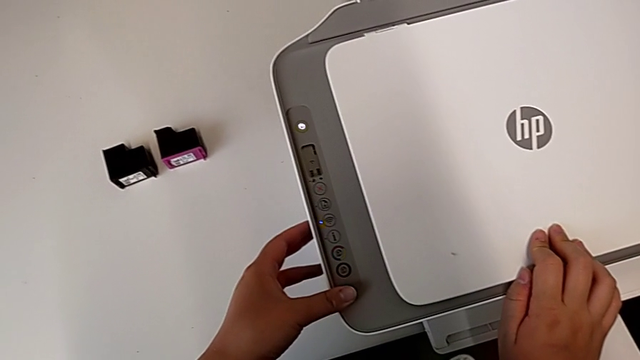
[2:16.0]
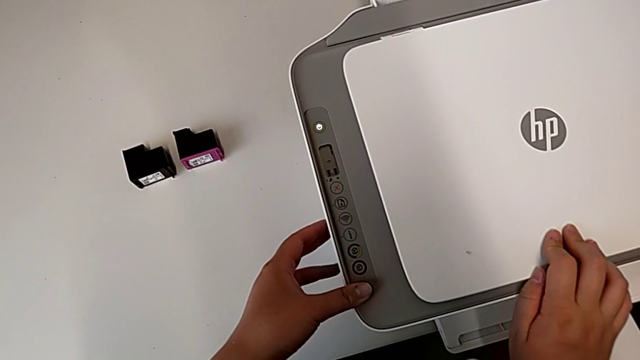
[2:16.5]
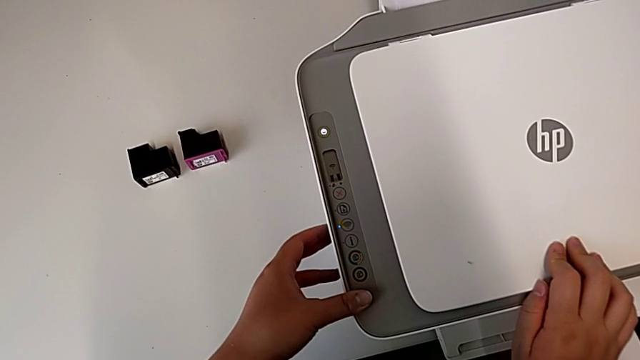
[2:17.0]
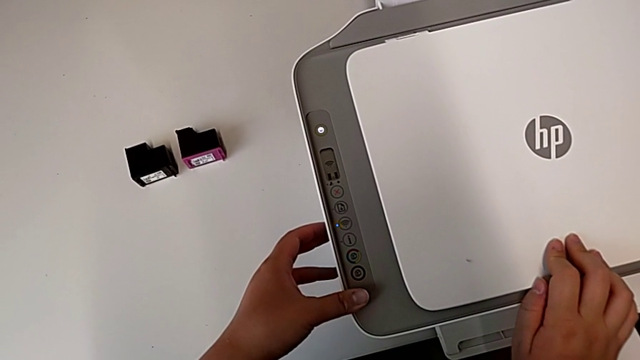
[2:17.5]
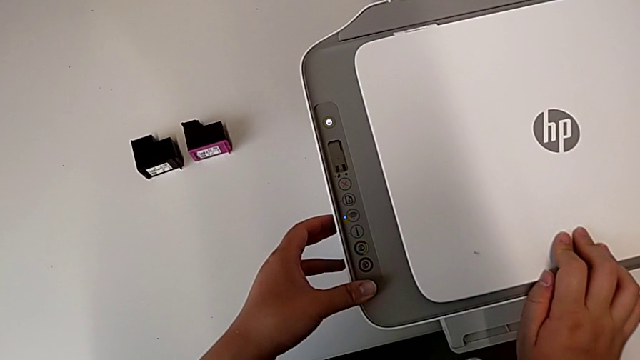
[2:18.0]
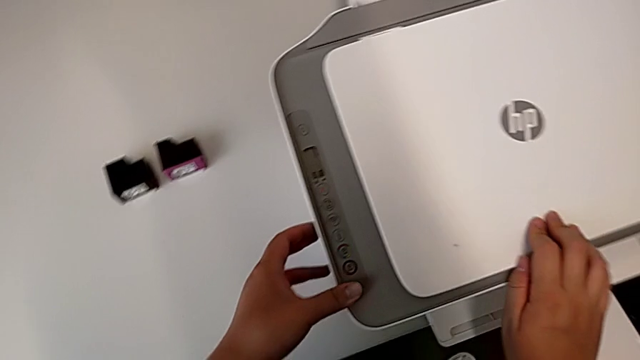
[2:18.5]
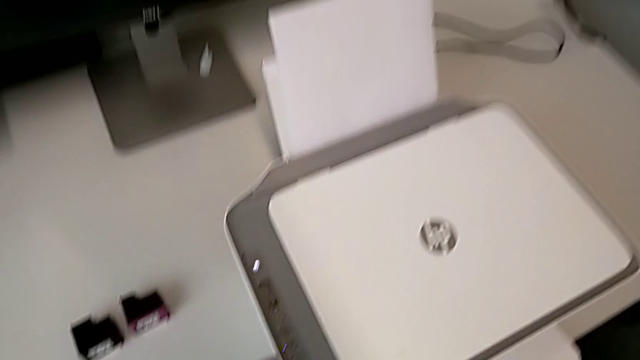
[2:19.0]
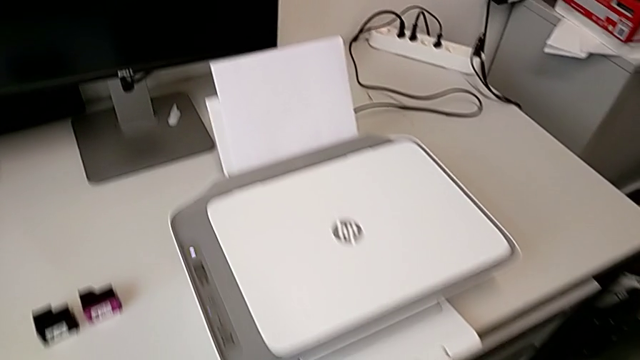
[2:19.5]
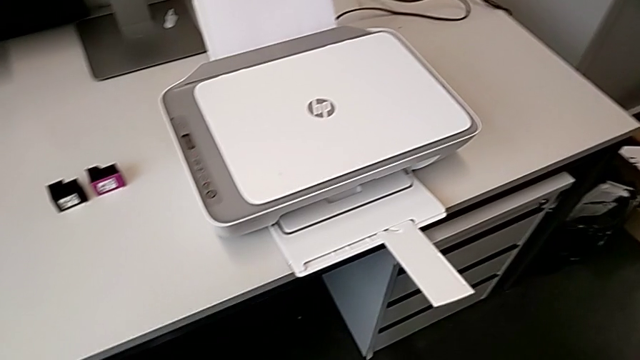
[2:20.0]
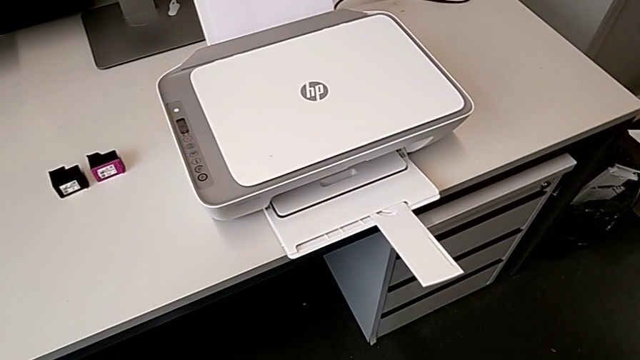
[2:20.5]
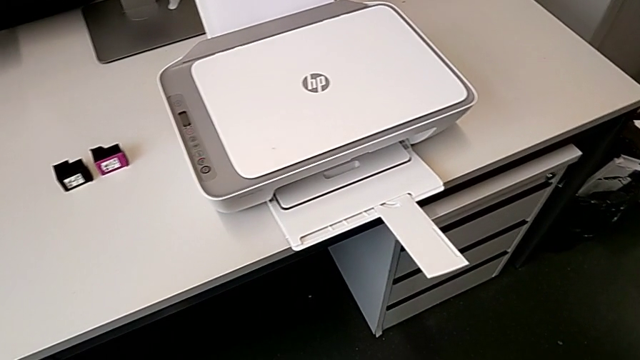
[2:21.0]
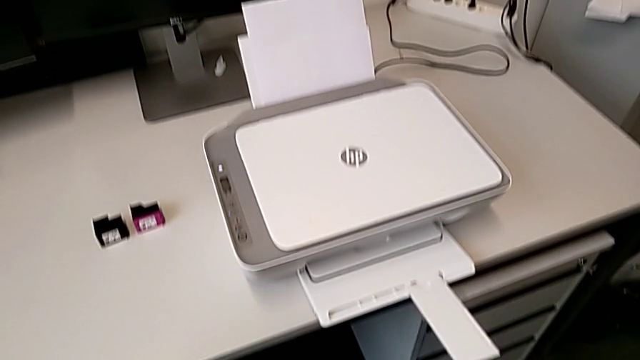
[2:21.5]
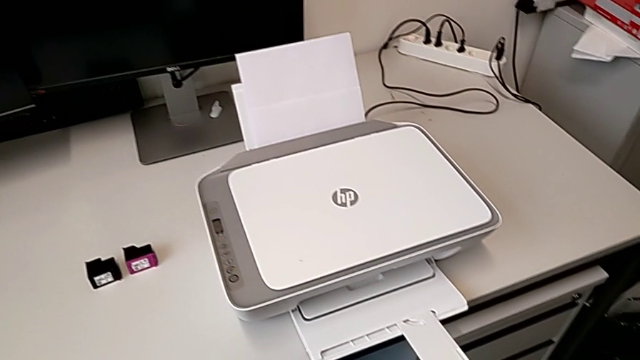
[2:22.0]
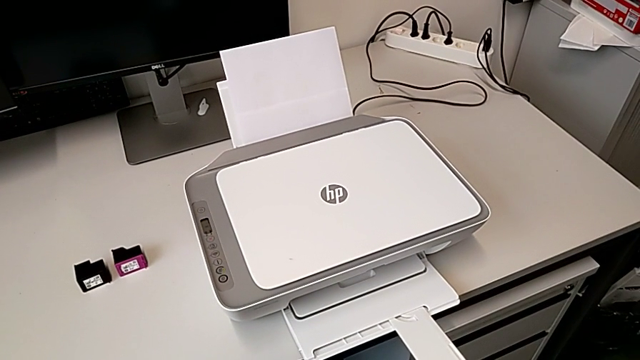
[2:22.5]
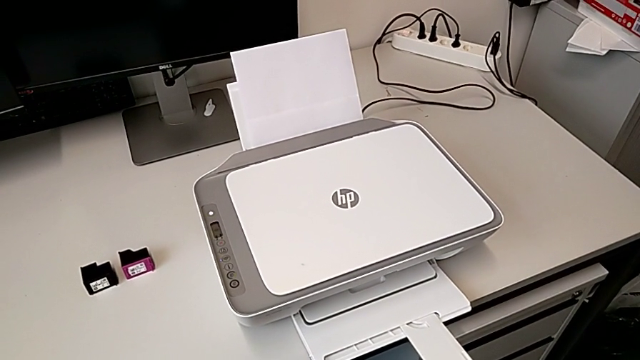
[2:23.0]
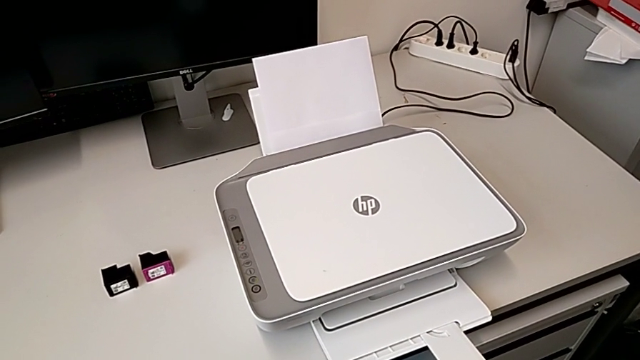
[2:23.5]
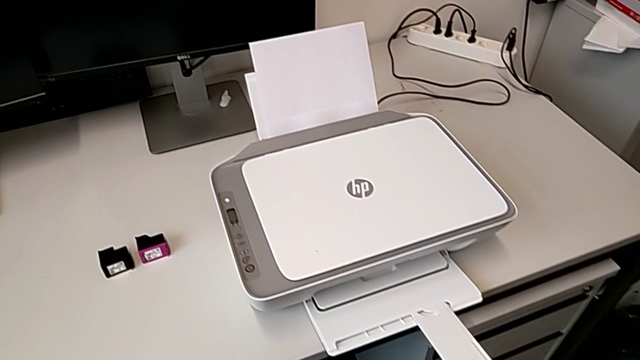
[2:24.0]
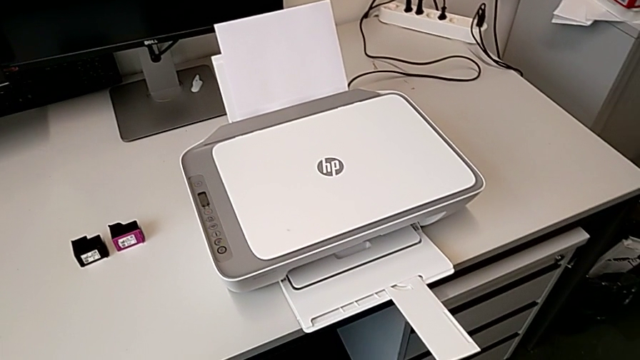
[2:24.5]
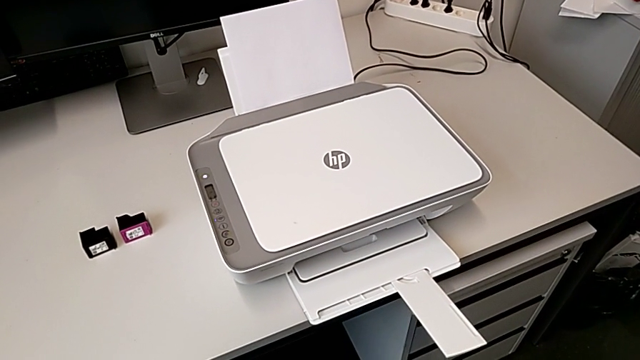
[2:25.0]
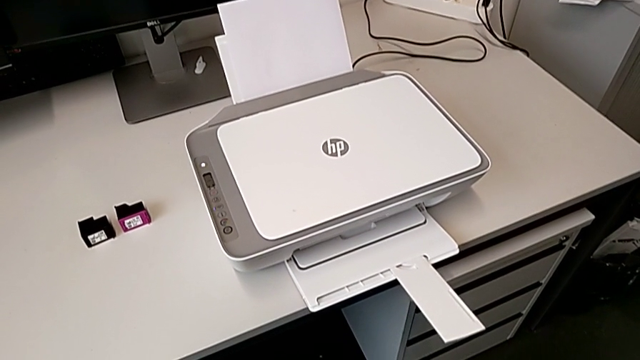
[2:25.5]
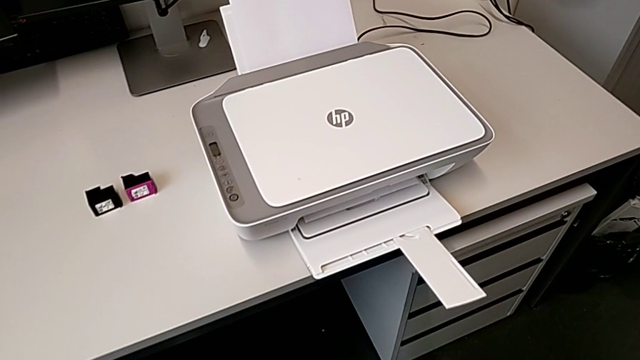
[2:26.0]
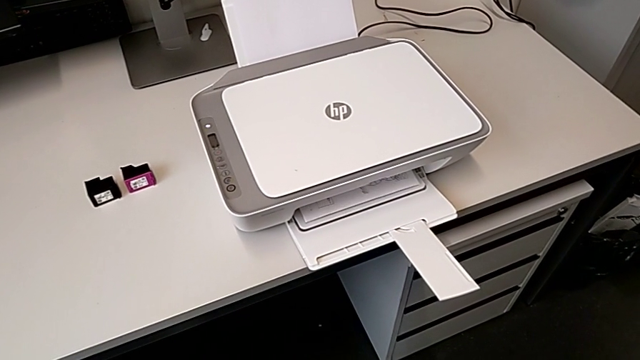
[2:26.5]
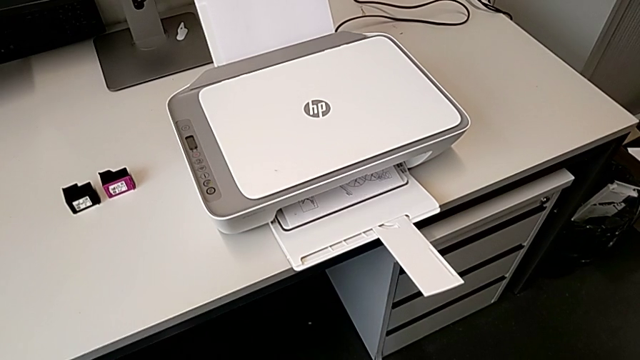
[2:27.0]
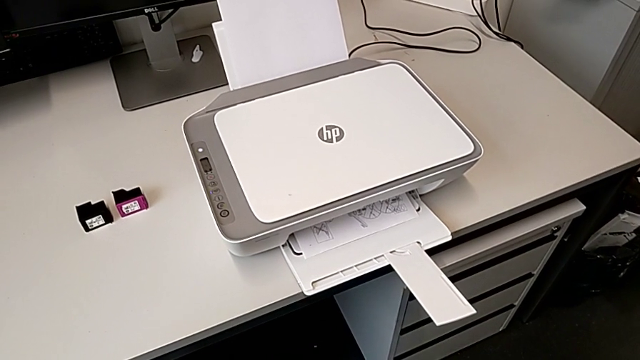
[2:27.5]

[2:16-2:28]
The camera wearer is making a copy of a black and white paper. They press the copy button.

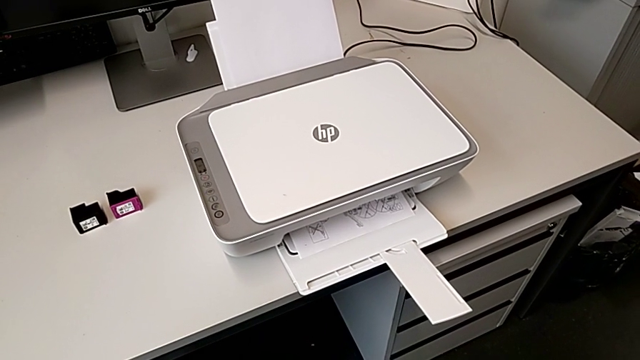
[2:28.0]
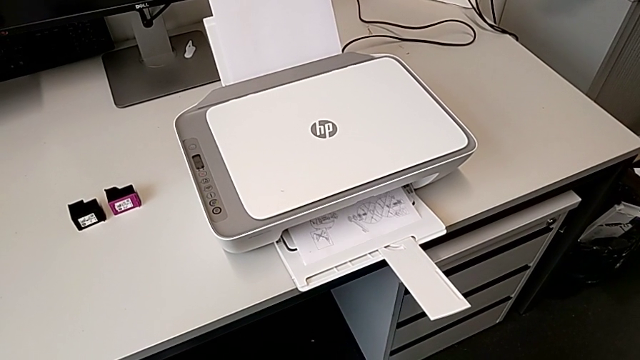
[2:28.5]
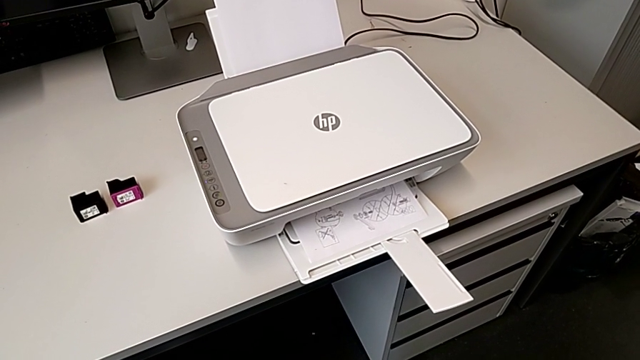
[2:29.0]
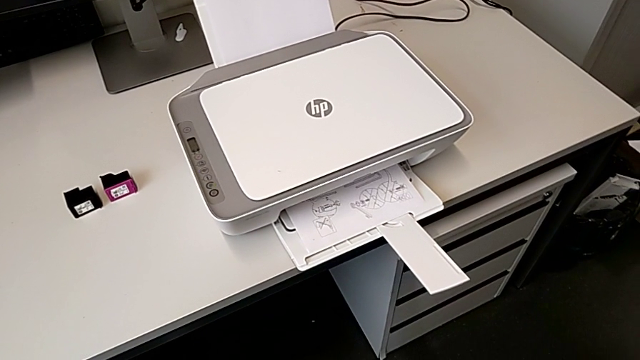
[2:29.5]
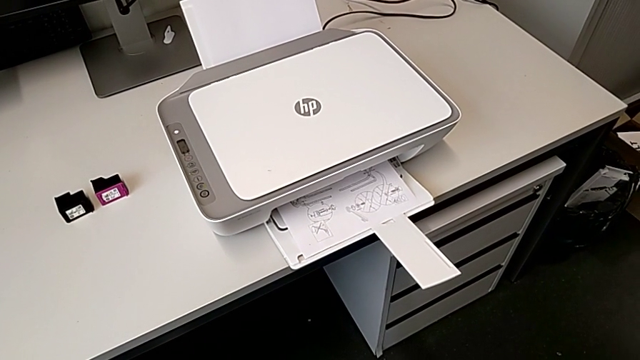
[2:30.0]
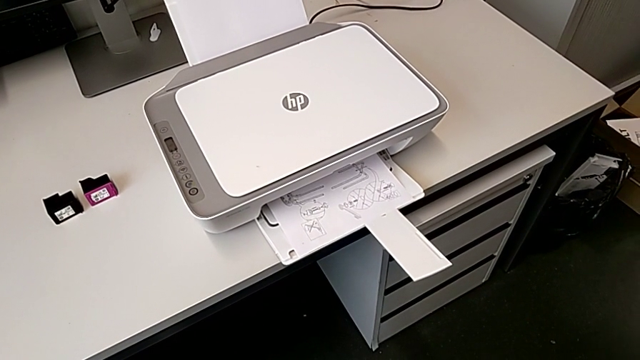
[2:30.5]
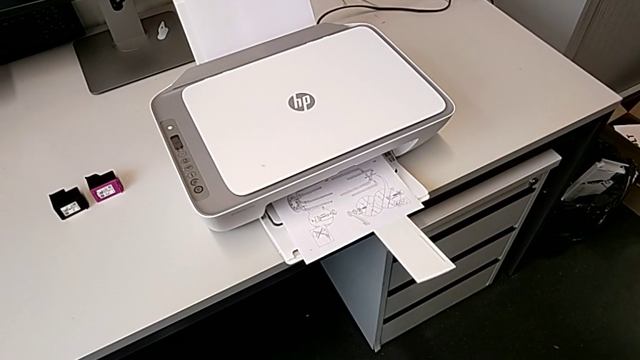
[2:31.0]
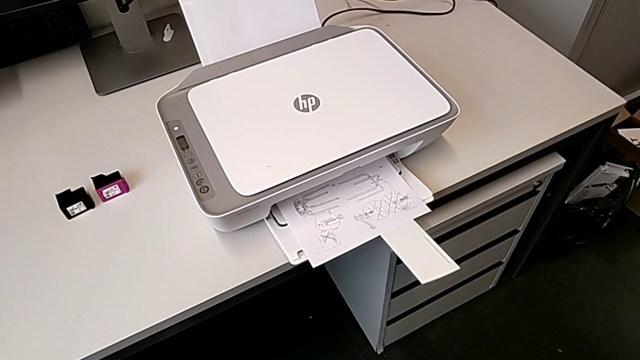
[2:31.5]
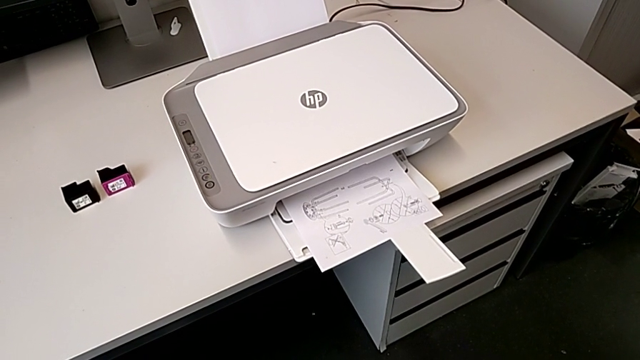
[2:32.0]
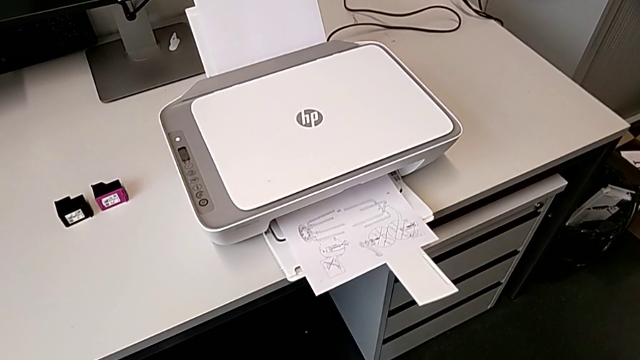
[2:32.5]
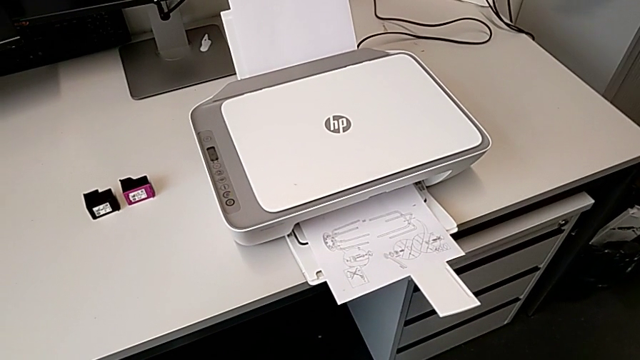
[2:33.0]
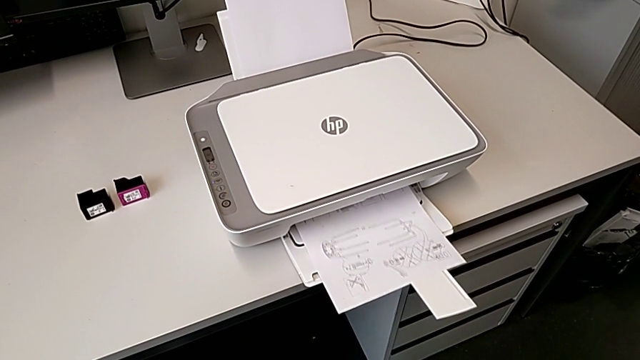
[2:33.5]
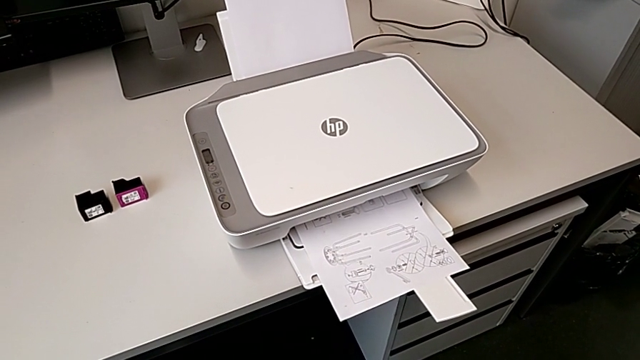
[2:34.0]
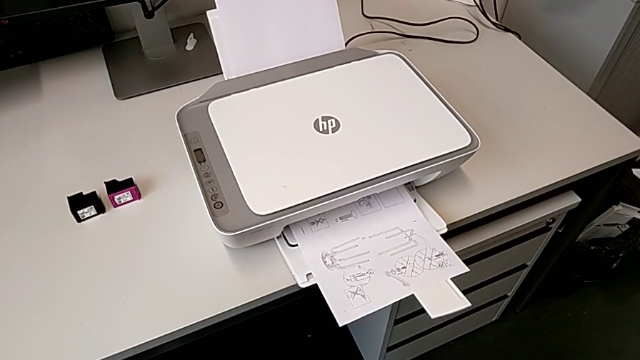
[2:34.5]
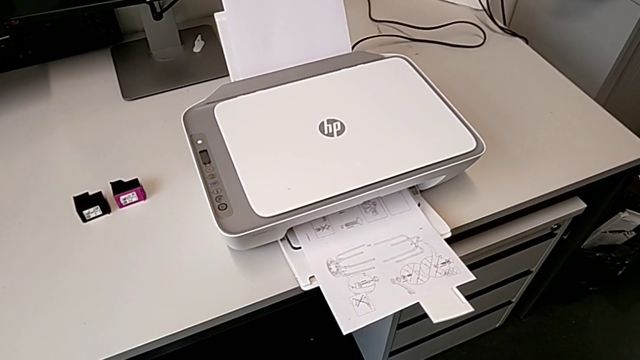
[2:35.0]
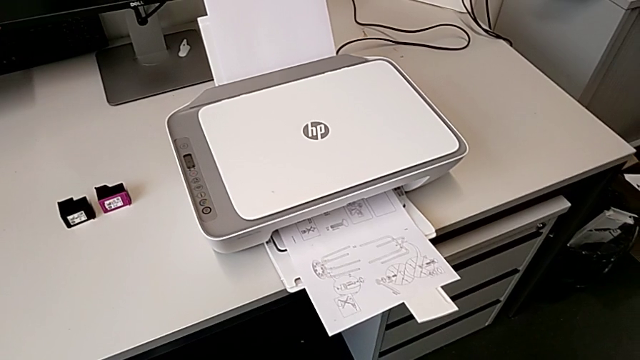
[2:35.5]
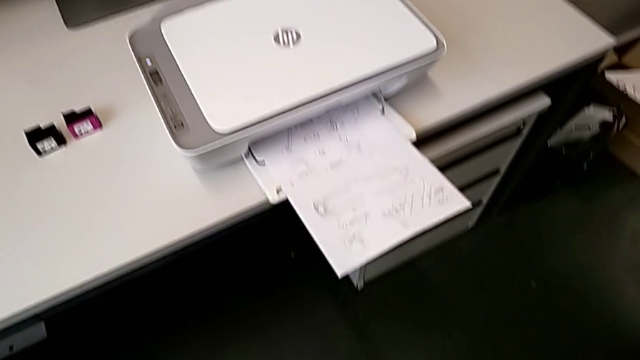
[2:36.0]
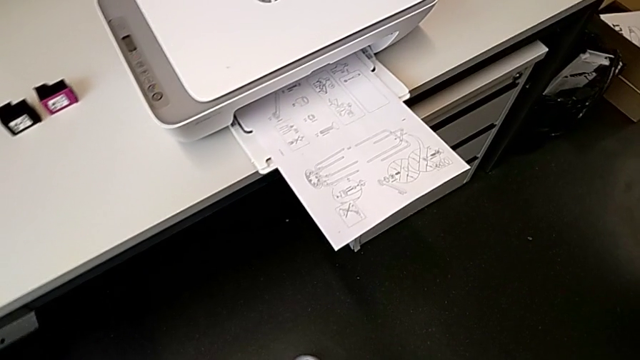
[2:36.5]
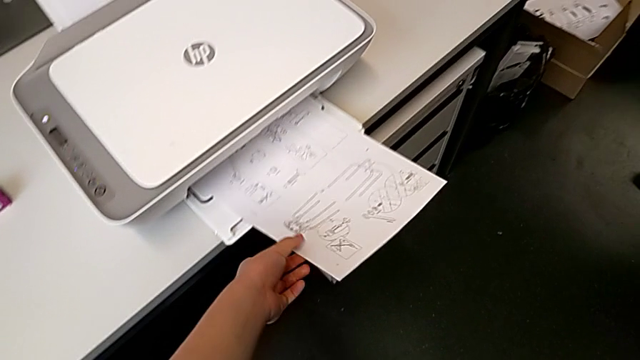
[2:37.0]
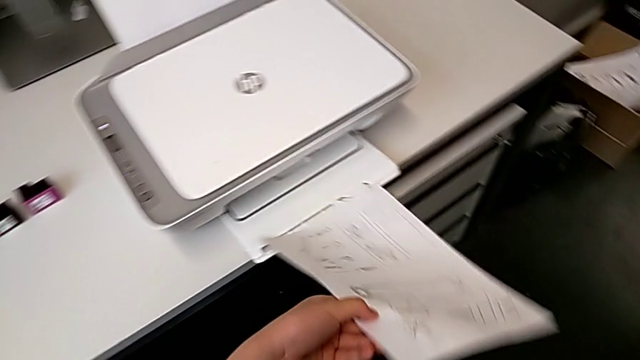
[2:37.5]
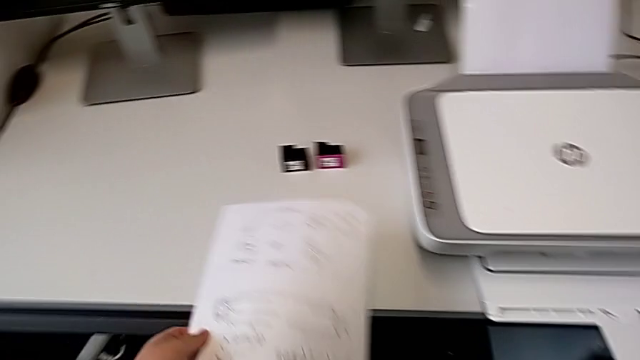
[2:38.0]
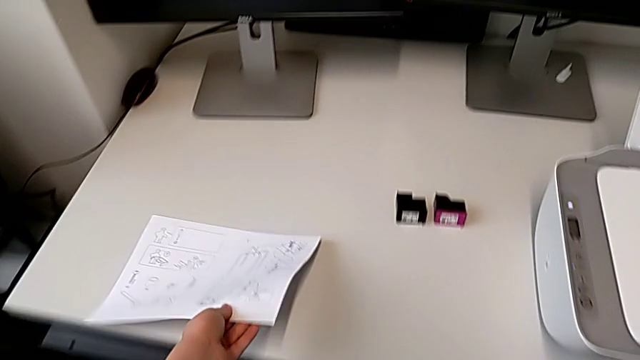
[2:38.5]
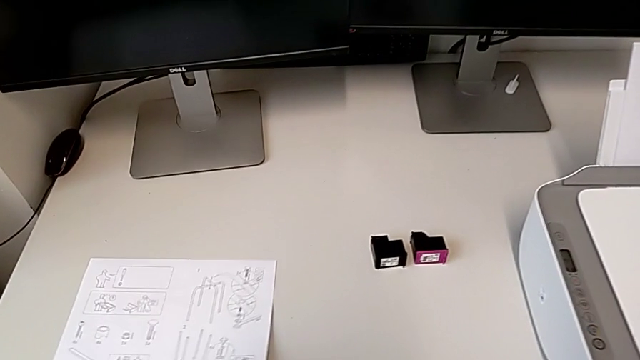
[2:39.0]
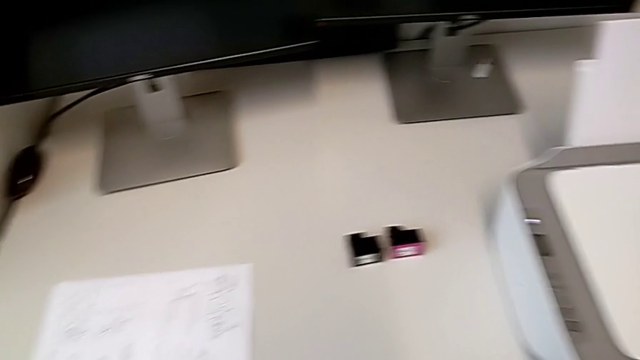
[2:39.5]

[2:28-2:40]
The camera wearer is making a copy of a black and white paper. They grab the copy, lift it and place it.
